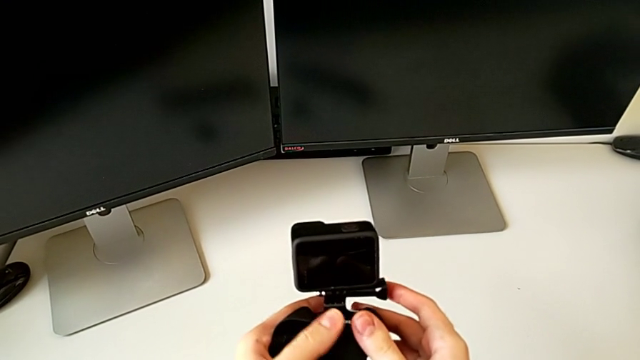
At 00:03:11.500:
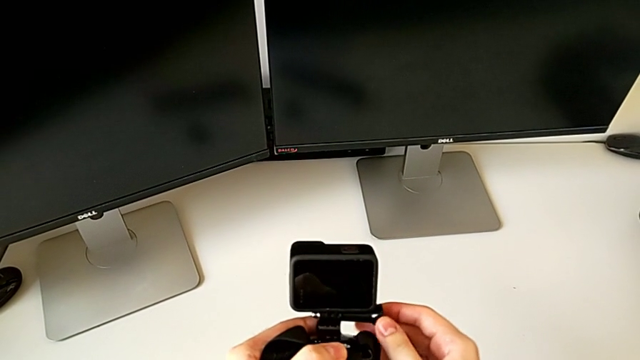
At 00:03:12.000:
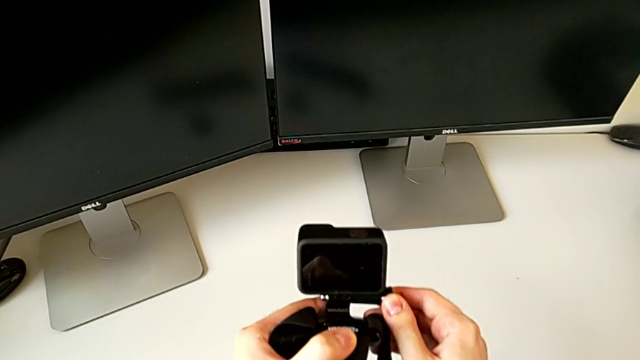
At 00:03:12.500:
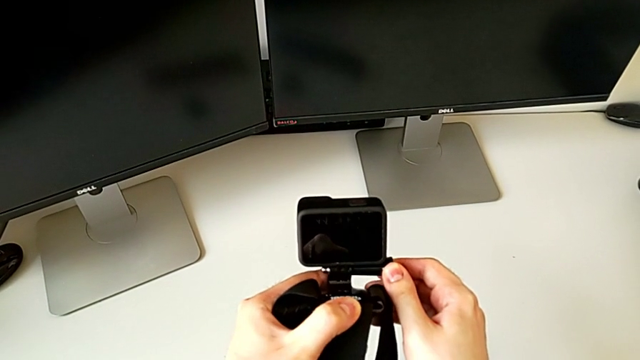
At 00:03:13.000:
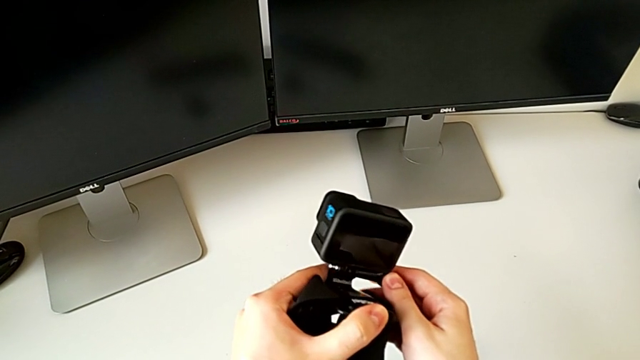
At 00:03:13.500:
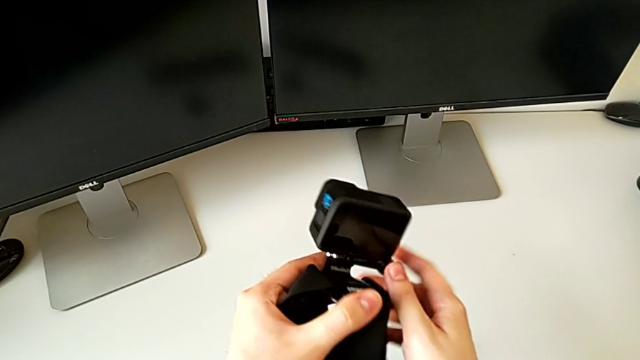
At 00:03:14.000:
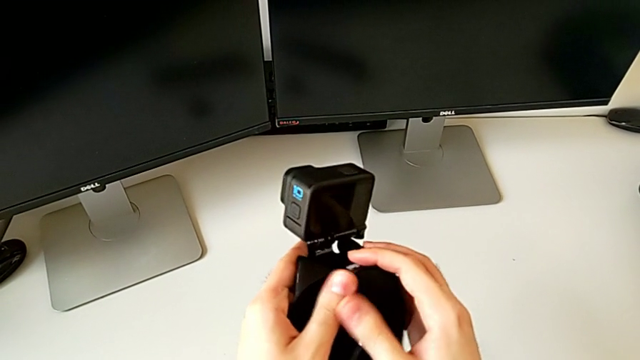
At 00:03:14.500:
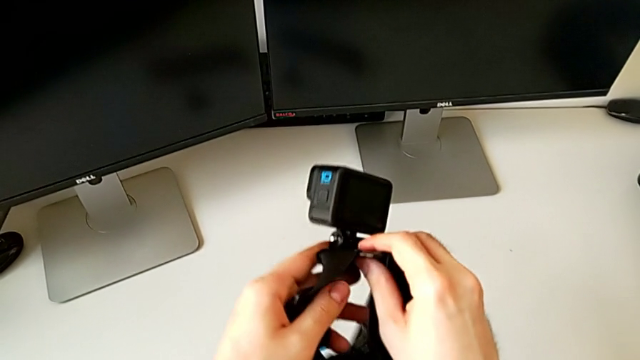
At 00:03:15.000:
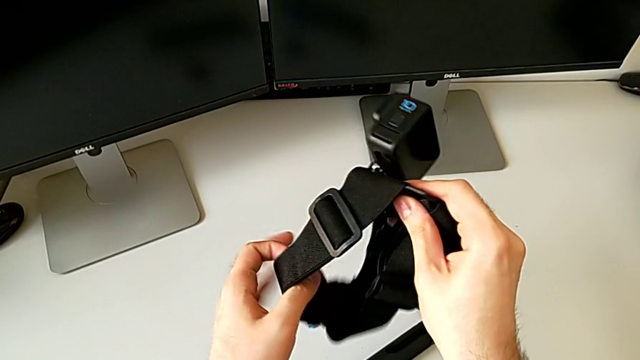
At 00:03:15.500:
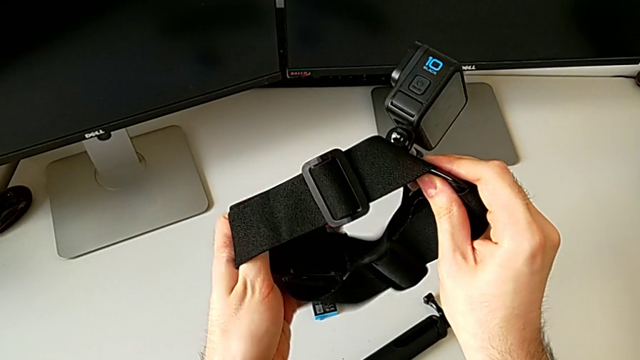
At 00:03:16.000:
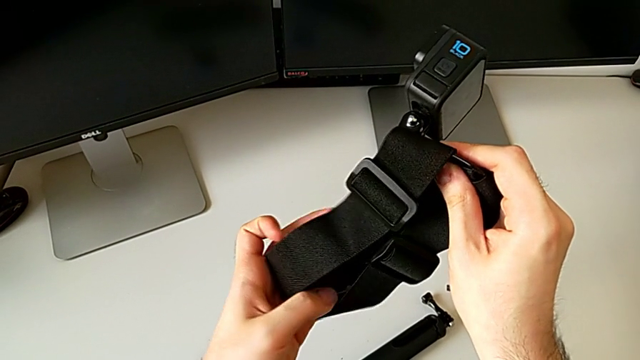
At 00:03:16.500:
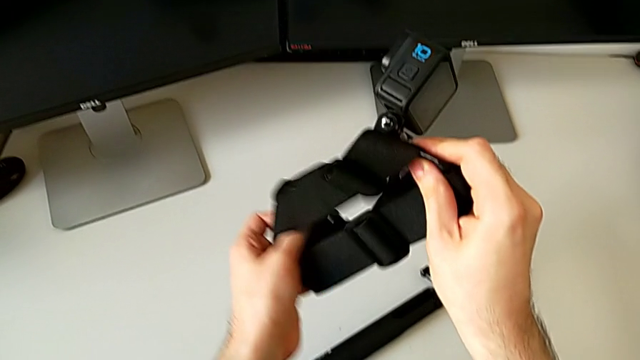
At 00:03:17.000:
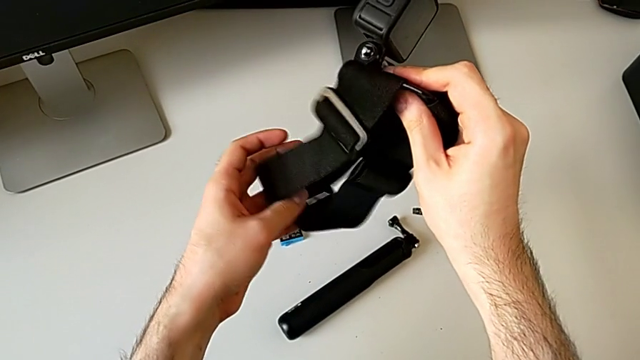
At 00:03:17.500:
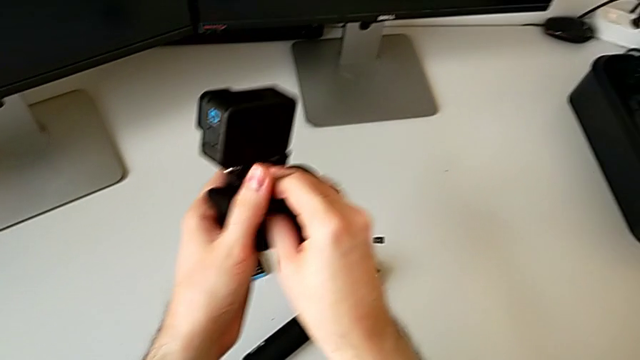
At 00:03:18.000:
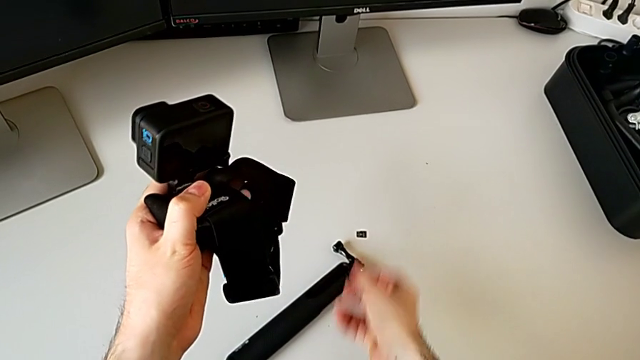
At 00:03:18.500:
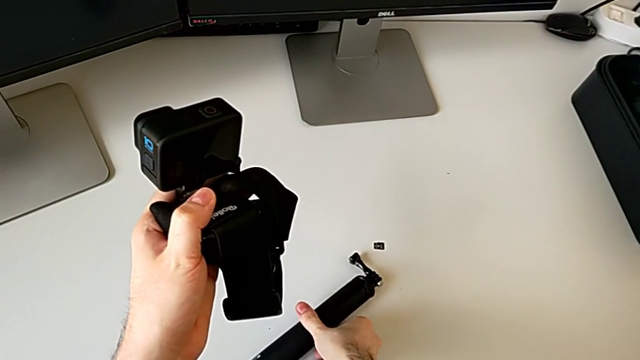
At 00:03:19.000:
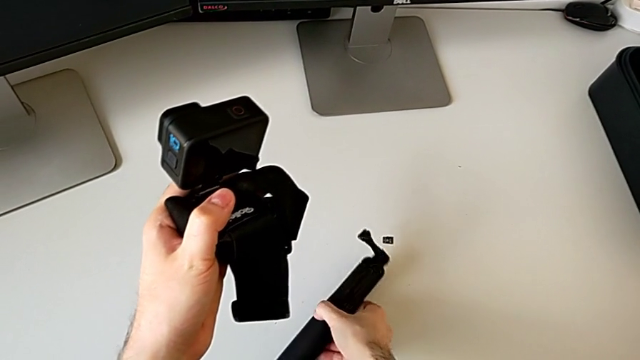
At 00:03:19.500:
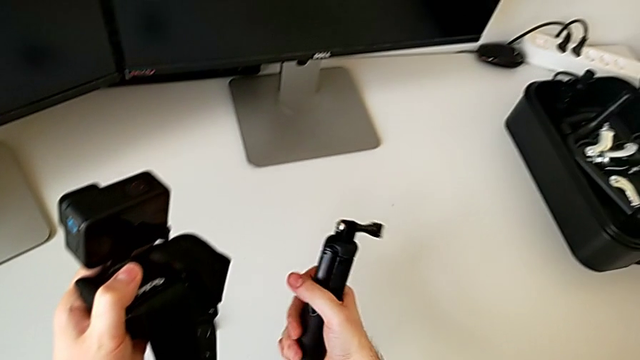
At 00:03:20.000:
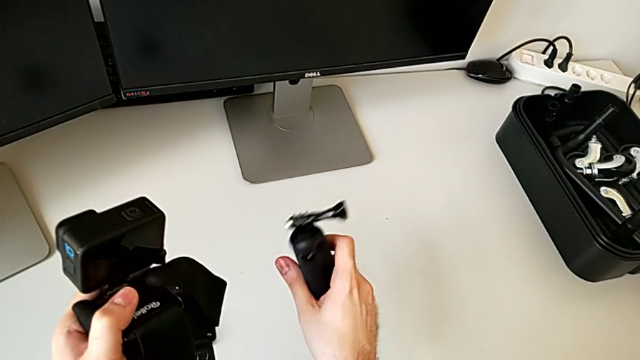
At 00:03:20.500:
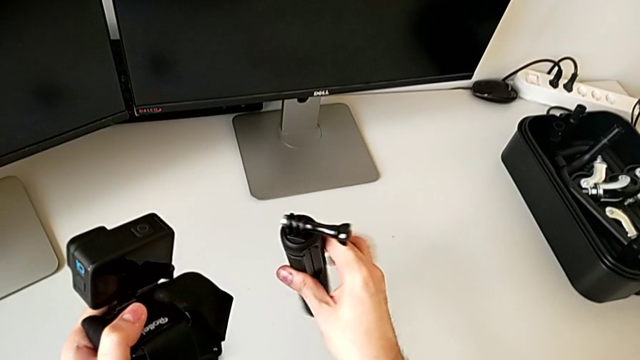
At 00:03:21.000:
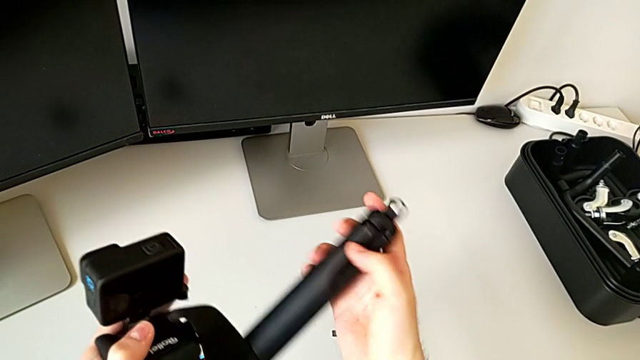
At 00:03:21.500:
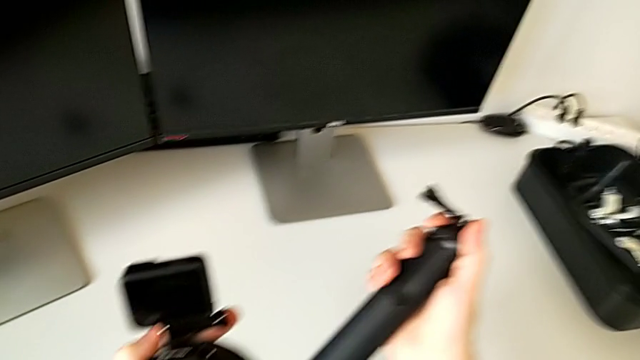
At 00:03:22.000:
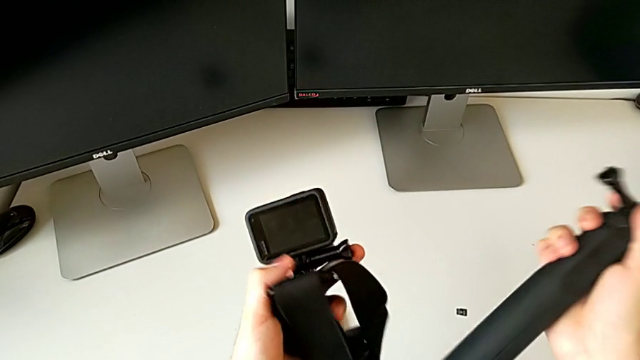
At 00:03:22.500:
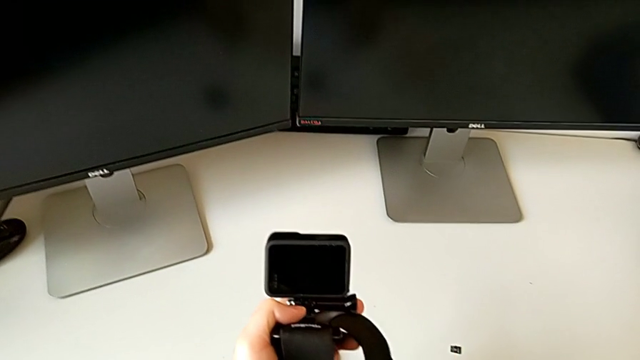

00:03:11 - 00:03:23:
The camera wearer inspects the GoPro on the strap mount. They inspect the black strap and grab the black handheld grip.

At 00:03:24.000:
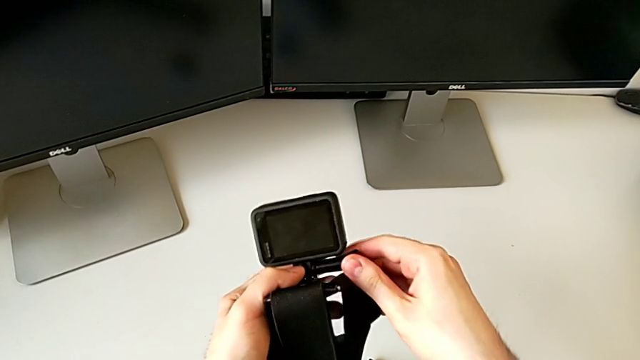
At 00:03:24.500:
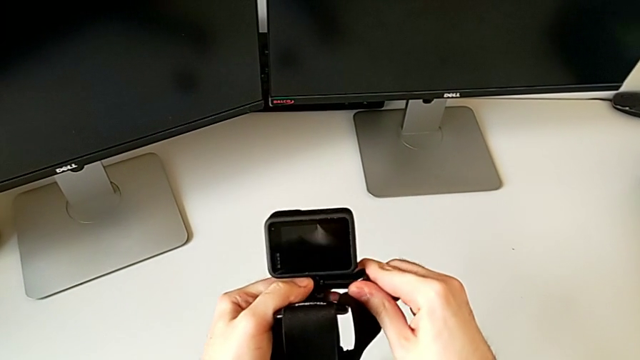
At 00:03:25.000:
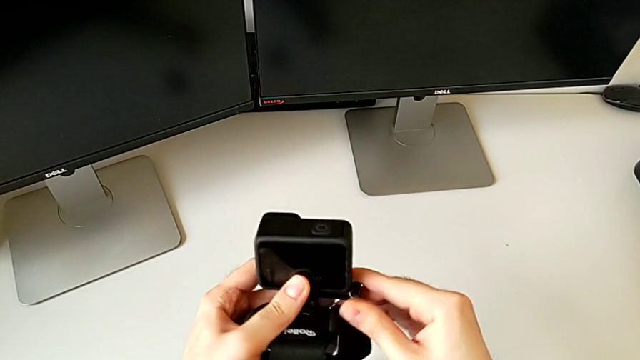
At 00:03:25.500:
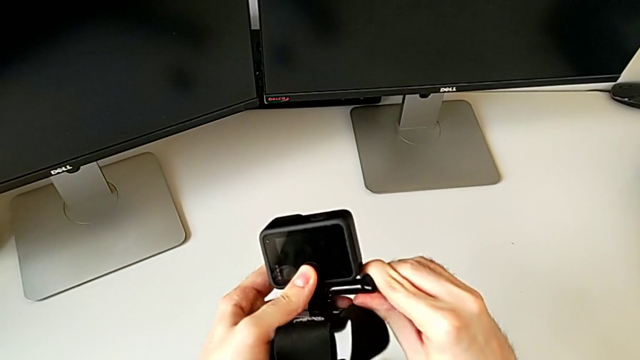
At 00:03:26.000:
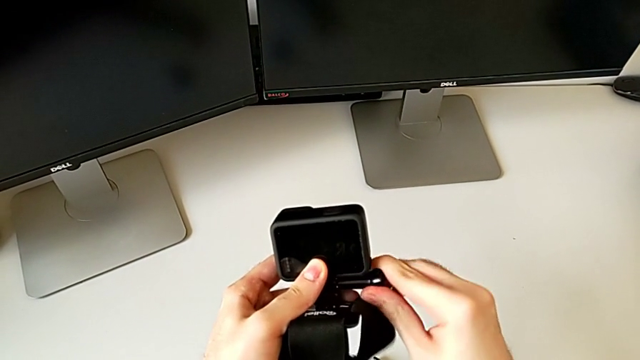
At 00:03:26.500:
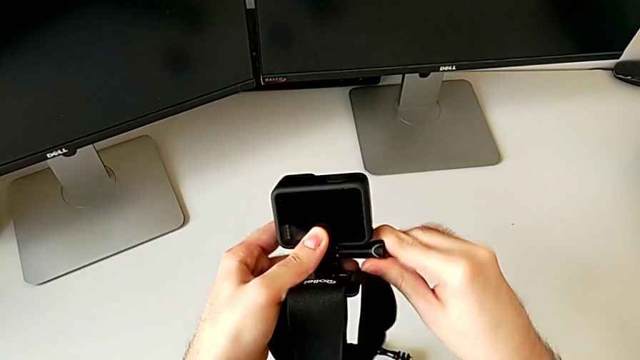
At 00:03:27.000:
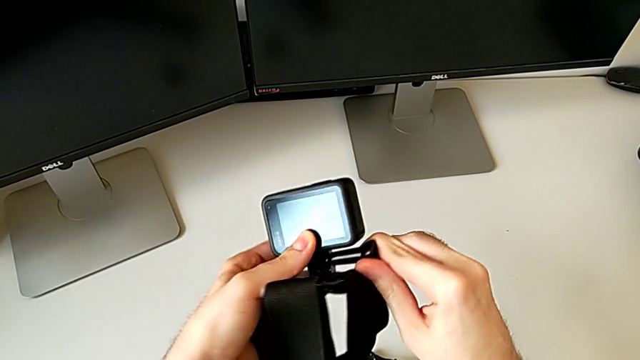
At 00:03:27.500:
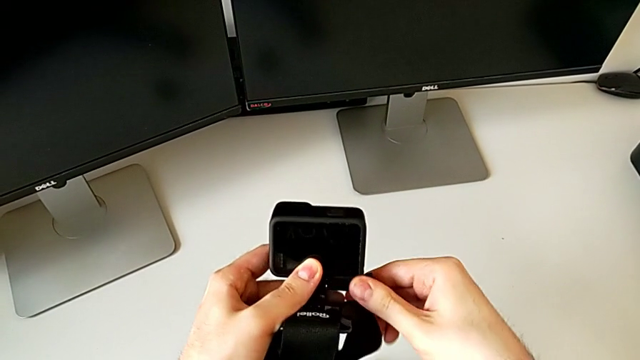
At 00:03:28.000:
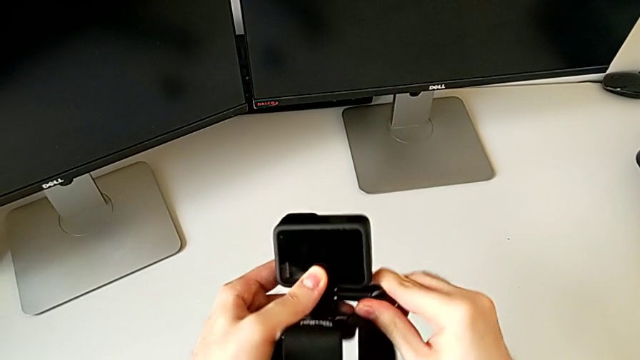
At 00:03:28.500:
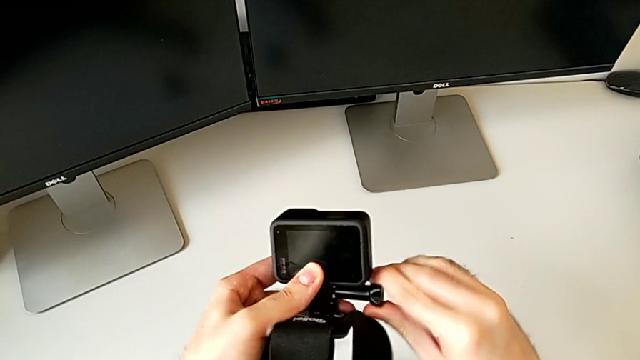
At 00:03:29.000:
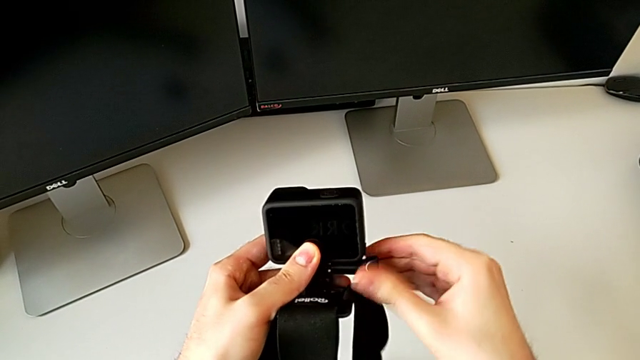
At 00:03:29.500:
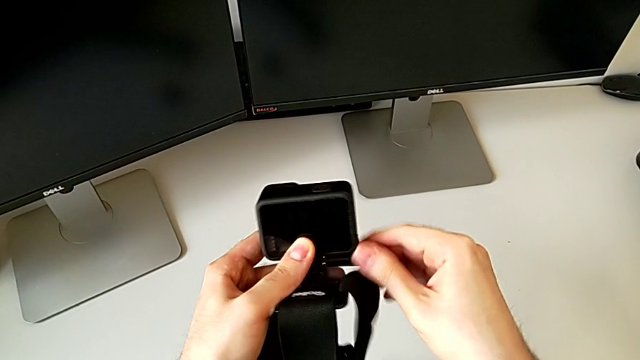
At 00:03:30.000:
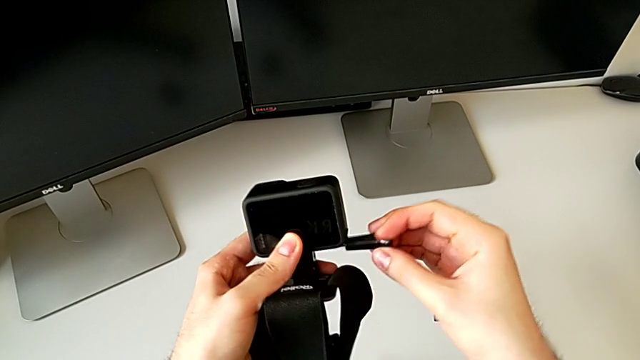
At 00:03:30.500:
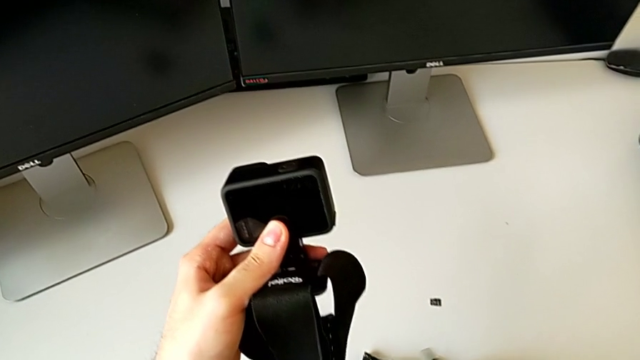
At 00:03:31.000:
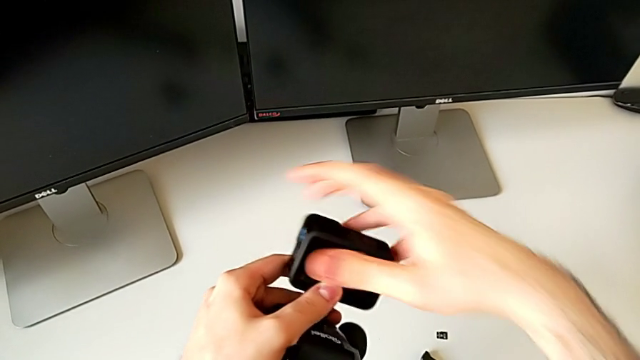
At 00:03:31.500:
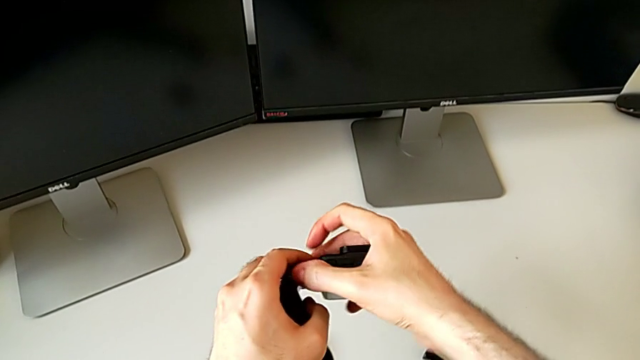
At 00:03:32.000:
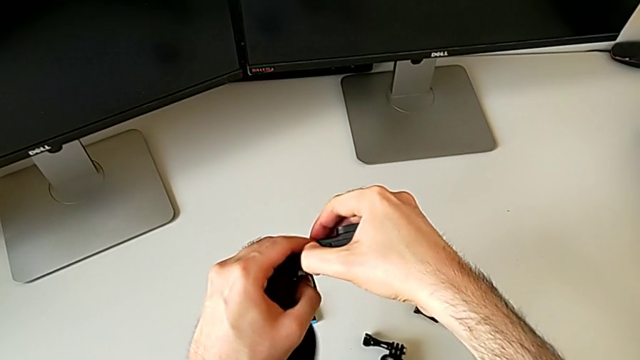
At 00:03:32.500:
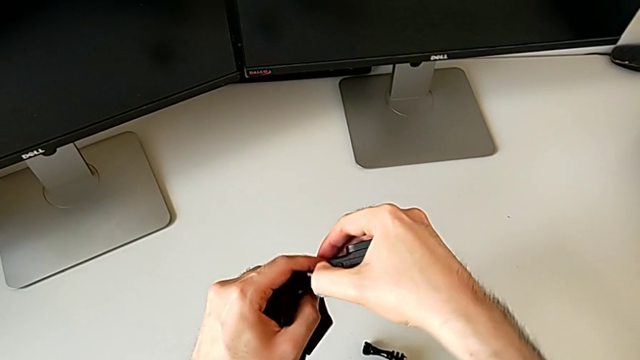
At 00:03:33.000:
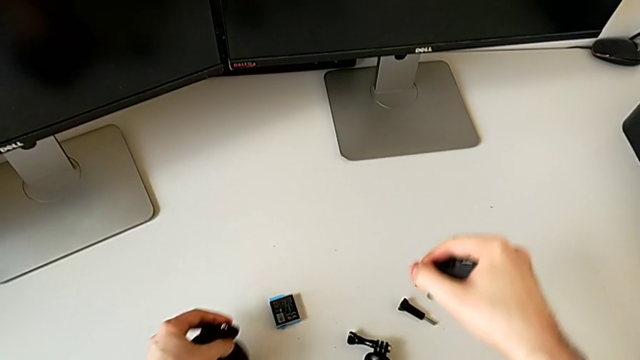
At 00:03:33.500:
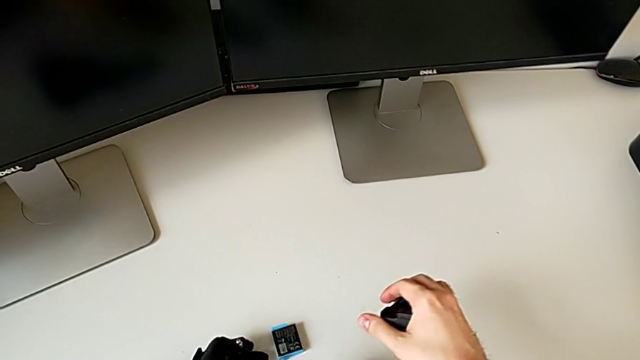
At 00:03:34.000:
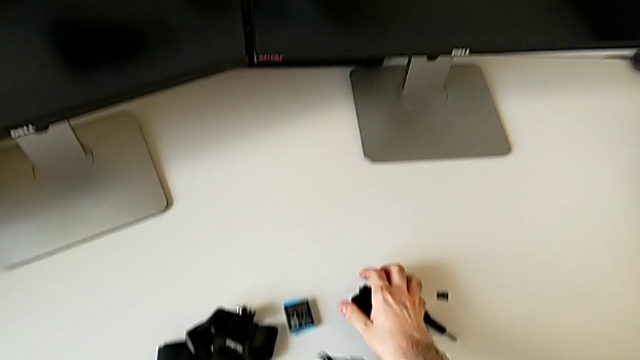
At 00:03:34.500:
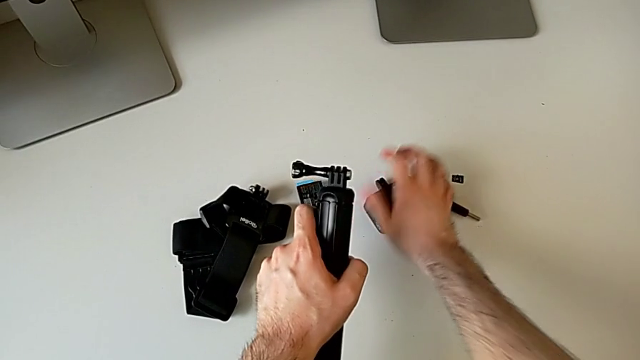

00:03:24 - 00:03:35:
The camera wearer detaches the GoPro from the strap mount. They unscrew the black screw and withdraw the black GoPro.
